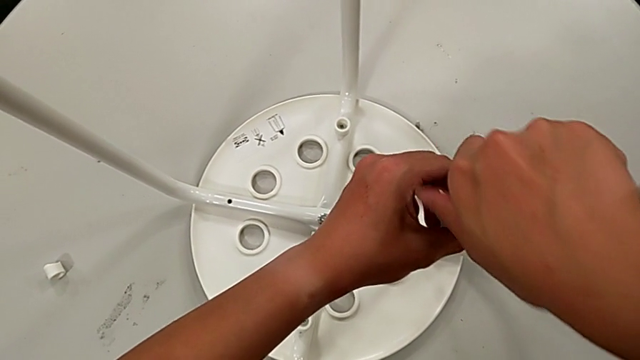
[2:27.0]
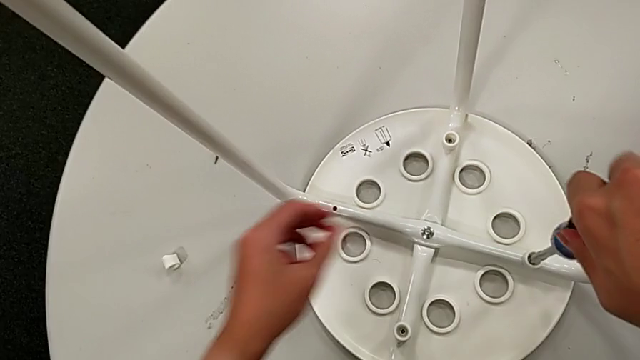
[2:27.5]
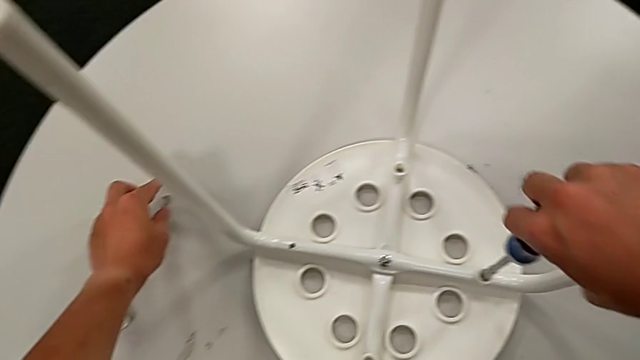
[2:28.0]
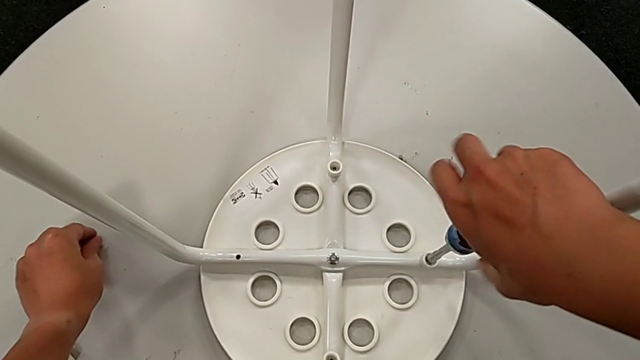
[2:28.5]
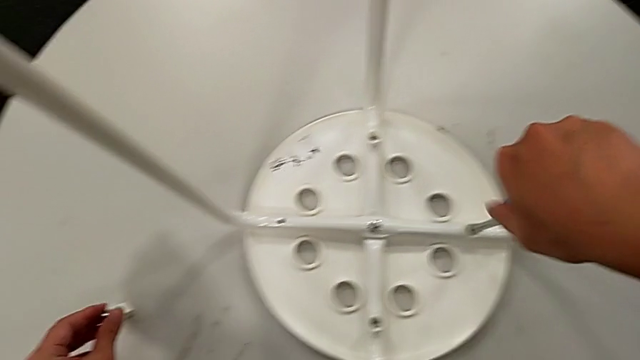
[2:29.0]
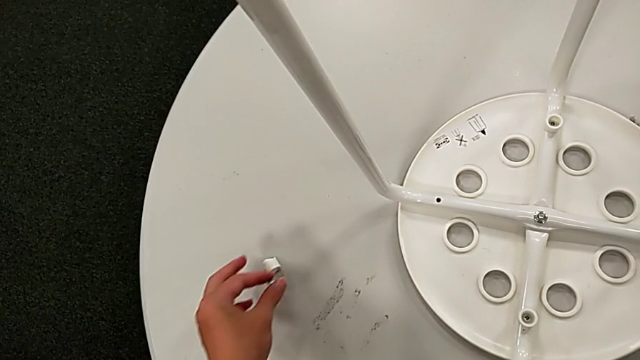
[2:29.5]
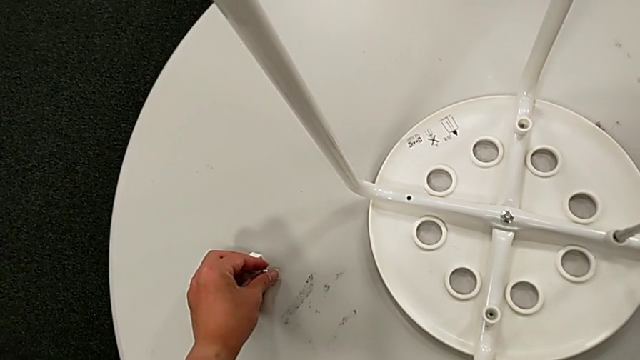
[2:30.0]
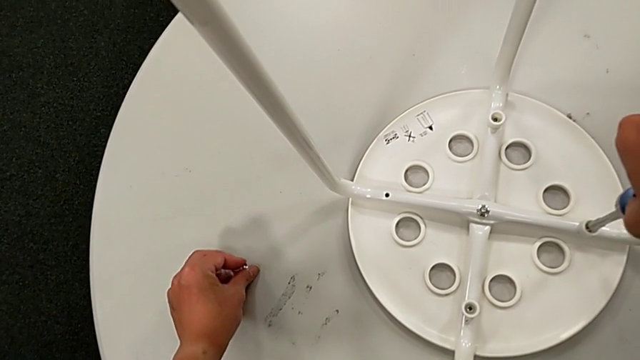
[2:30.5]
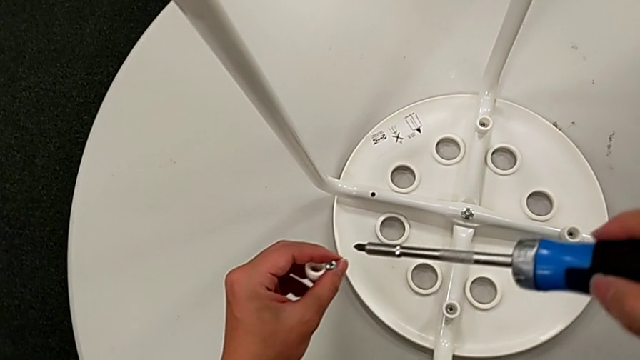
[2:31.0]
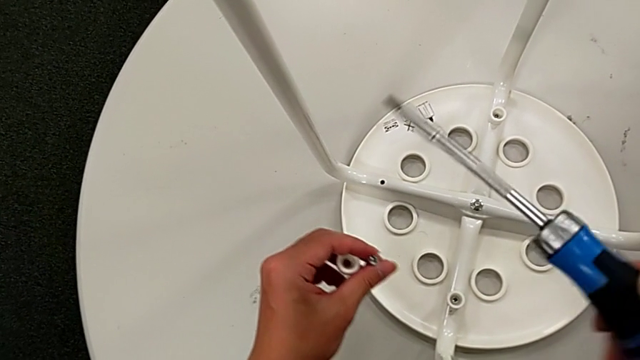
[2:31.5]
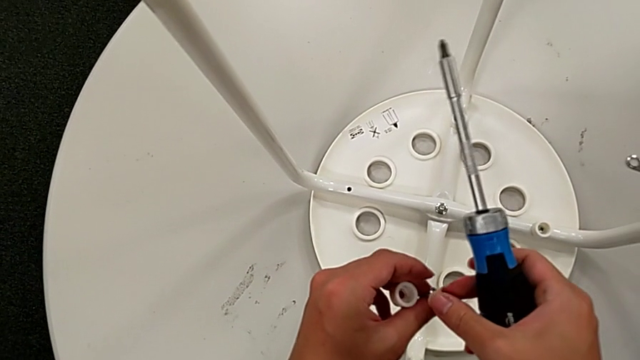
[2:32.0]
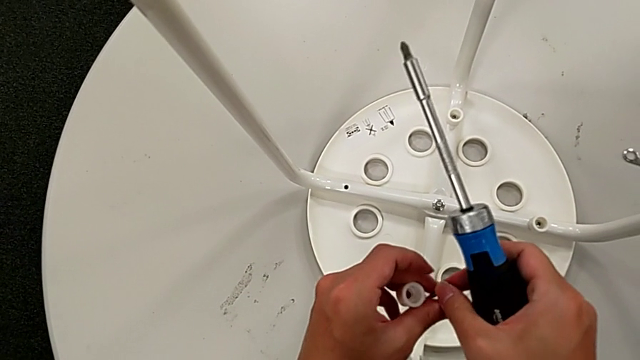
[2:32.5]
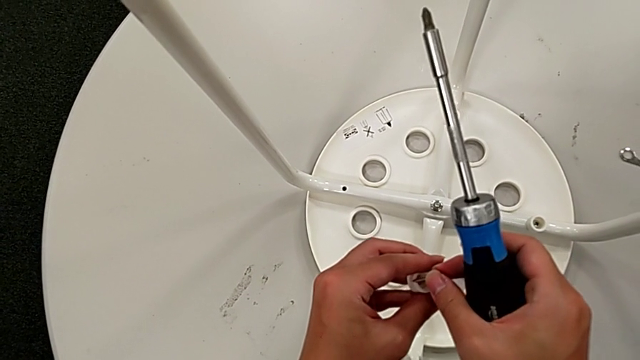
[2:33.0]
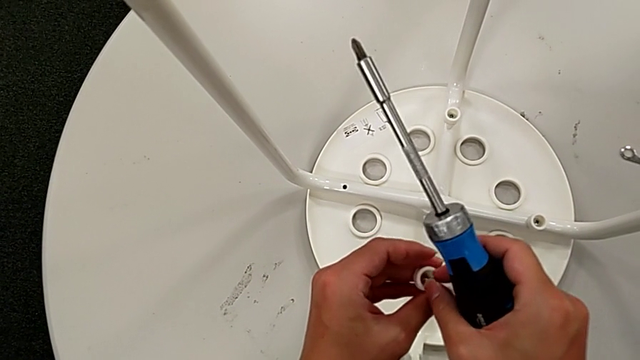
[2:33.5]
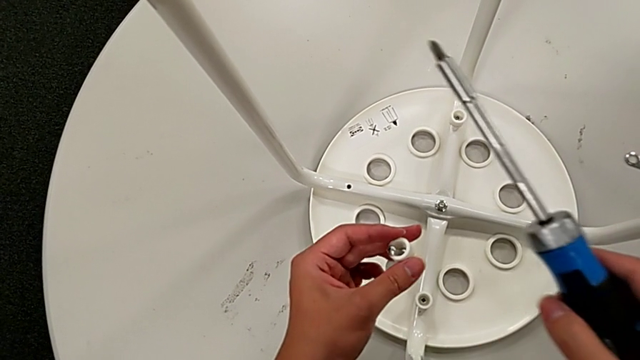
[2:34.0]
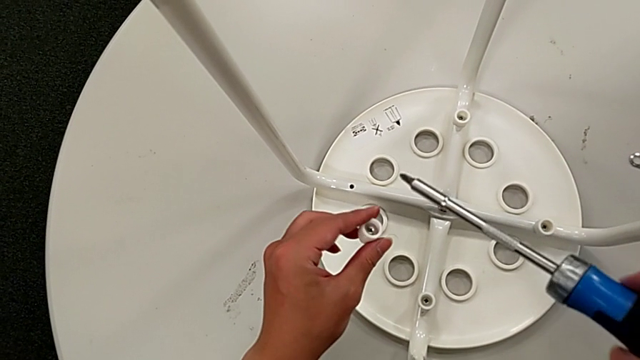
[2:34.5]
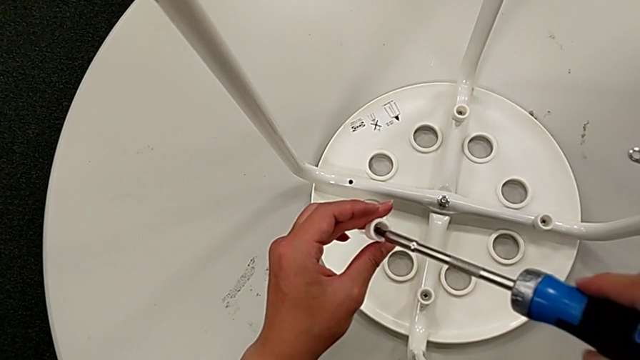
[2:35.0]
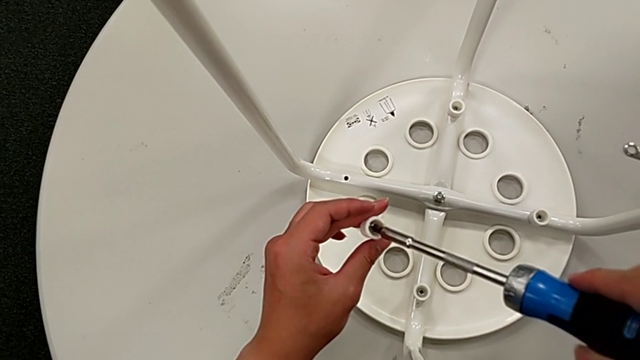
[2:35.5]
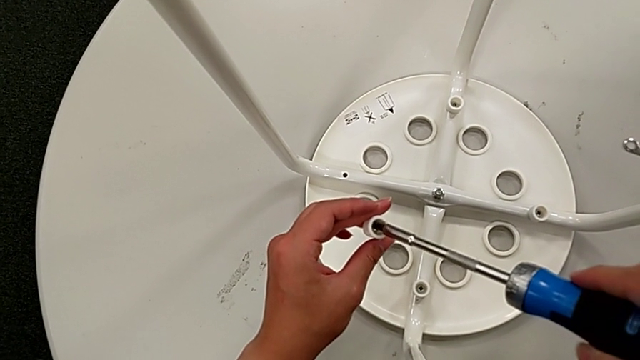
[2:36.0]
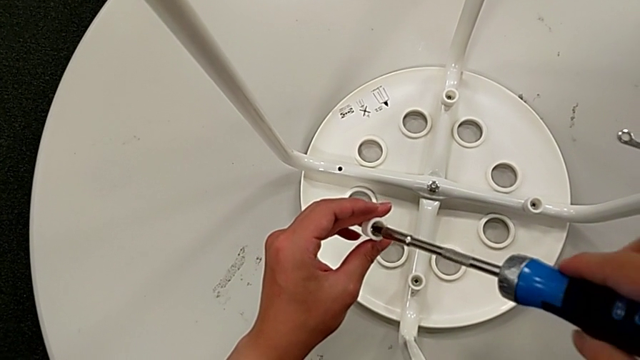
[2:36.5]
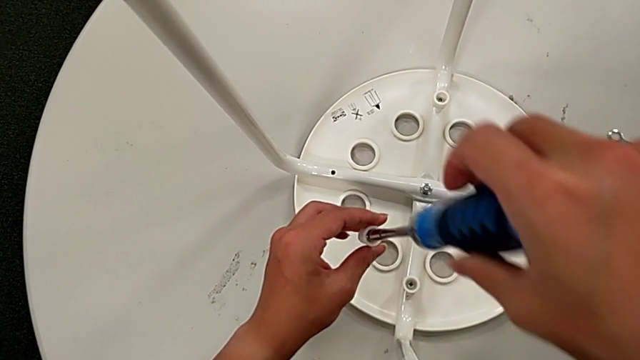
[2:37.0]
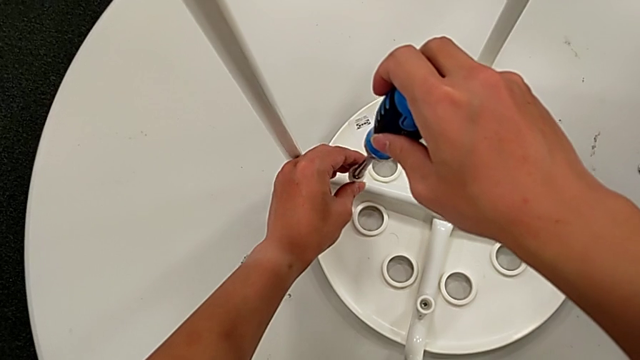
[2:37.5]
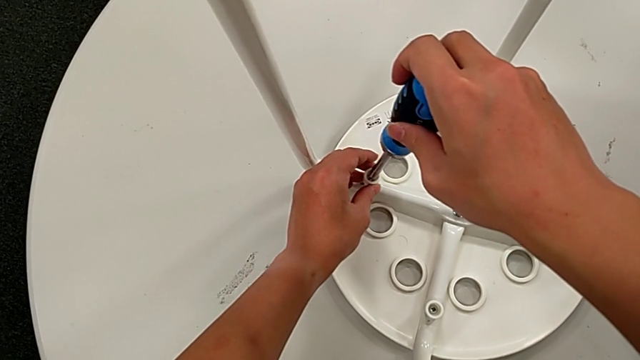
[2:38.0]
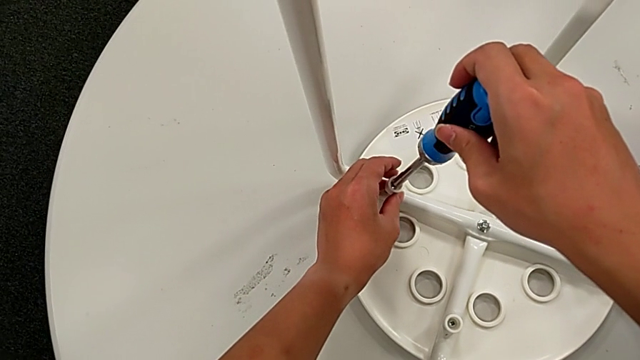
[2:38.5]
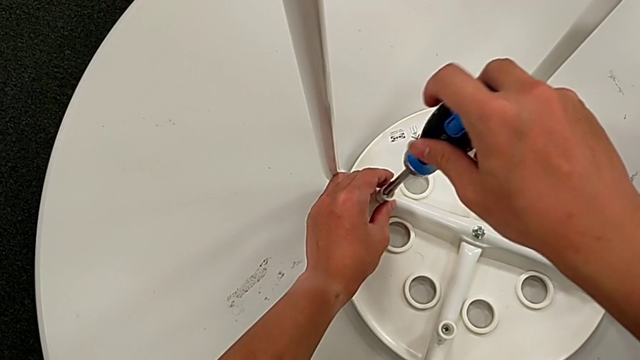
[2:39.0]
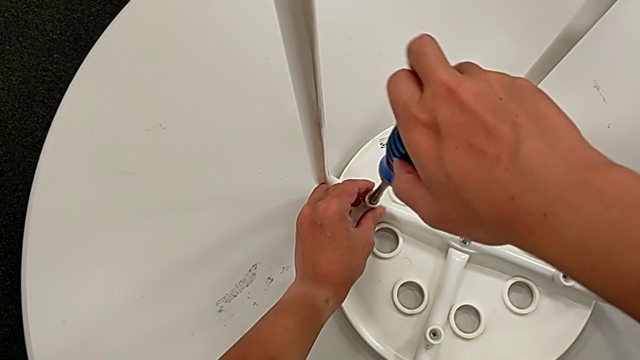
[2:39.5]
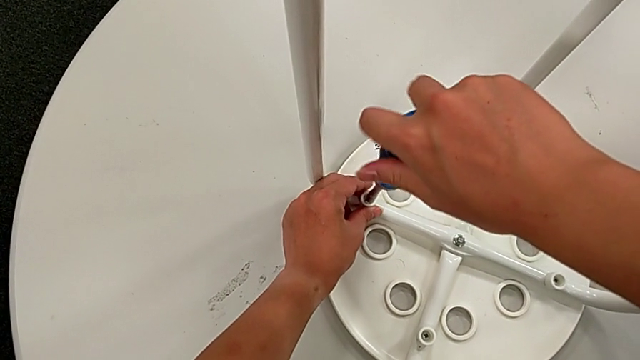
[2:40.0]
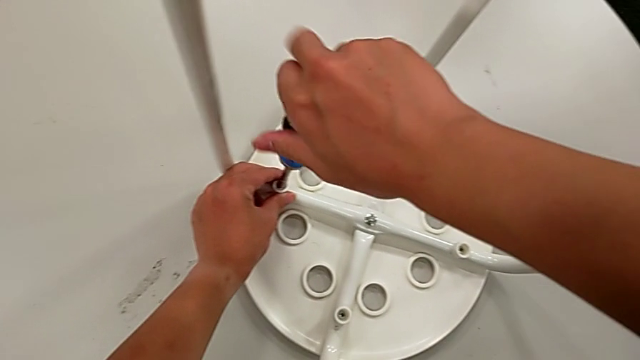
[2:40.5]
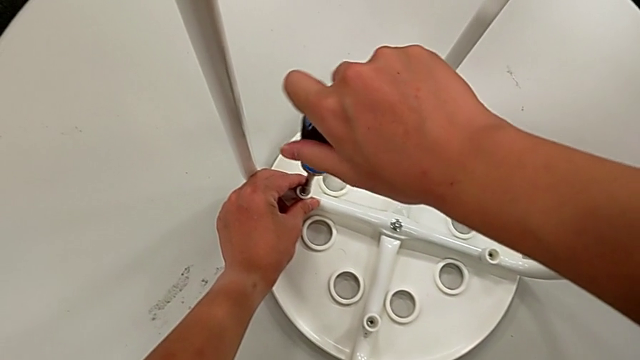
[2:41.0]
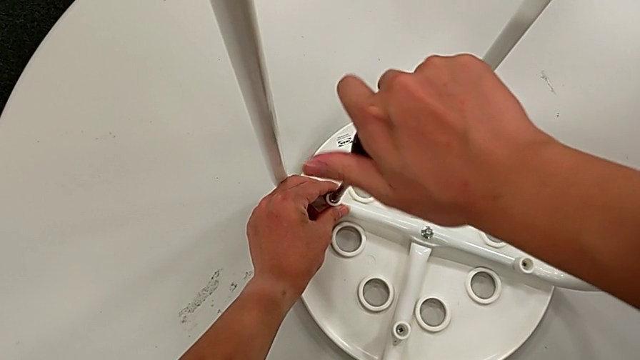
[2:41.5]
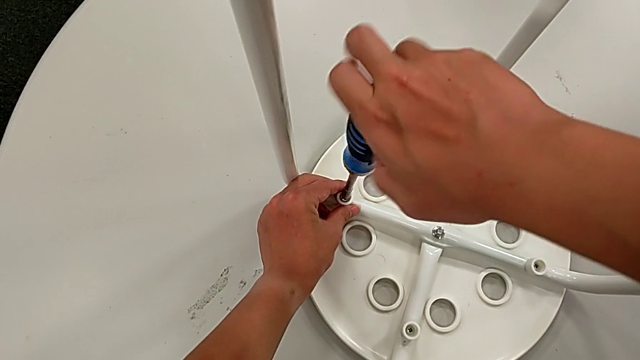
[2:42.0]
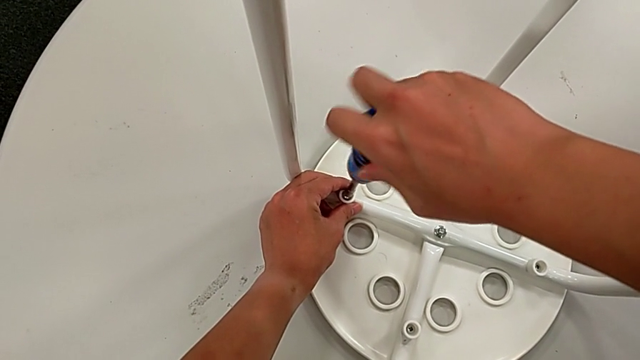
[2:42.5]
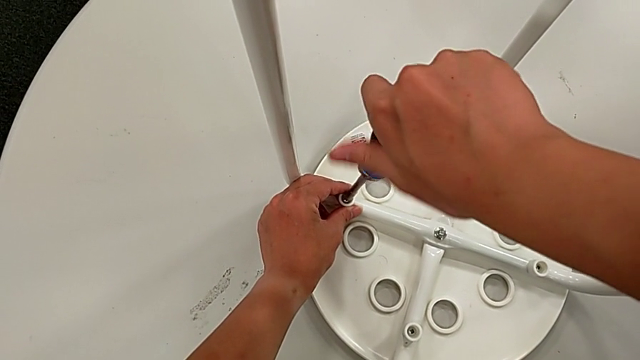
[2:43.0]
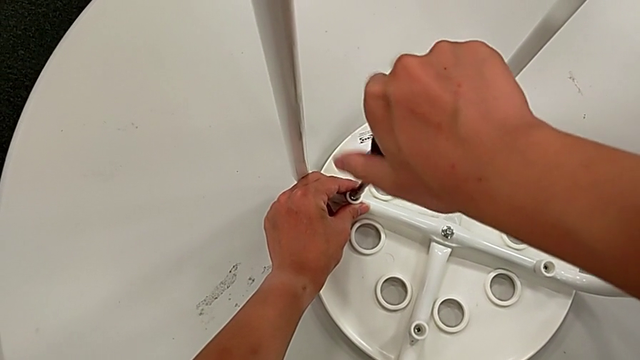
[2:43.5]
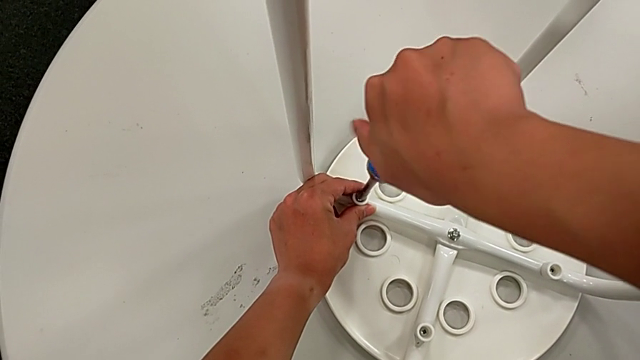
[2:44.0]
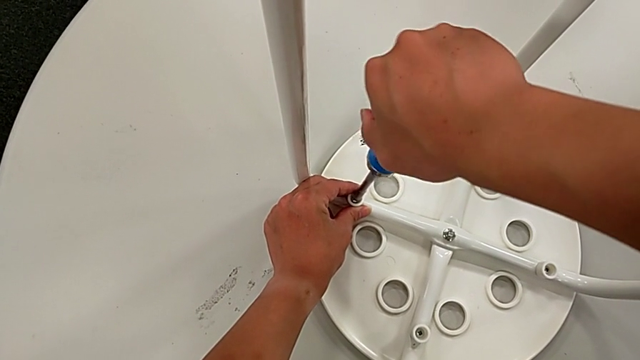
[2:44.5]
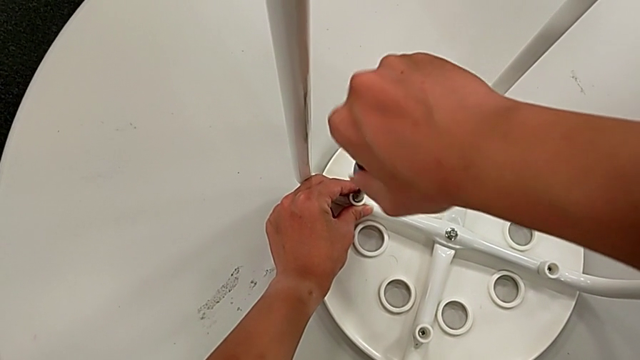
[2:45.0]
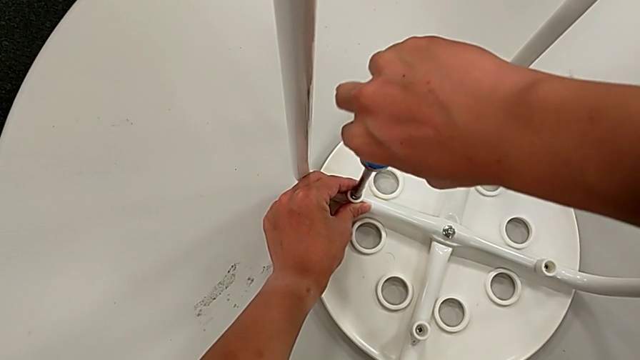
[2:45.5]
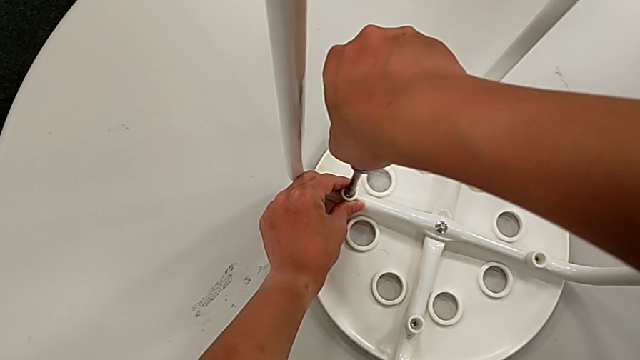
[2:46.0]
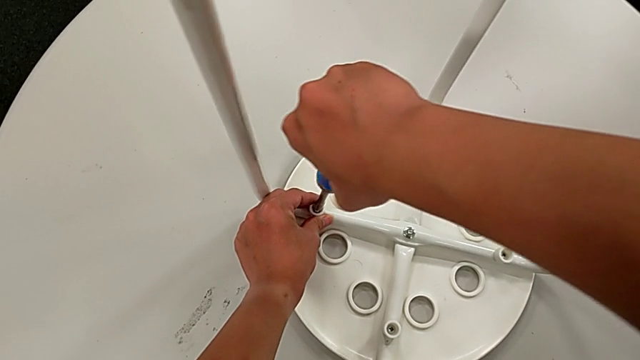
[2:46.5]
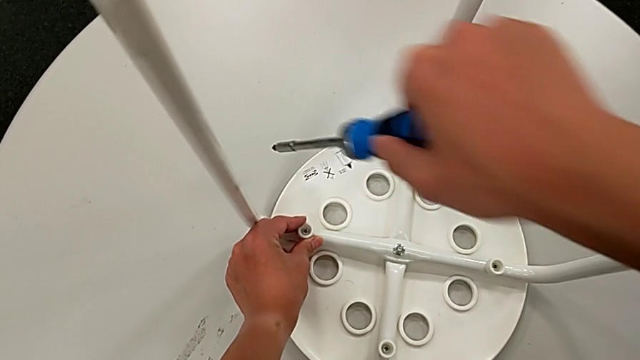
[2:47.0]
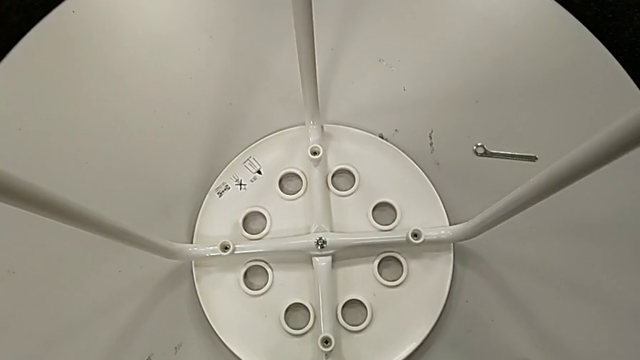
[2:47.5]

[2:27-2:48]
The camera wearer is screwing all screws and turning the stool. They keep screwing the third screw with the right hand, grab the fourth screw, grab the fourth washer, withdraw the screwdriver, grab the screw, insert the fourth screw, insert the screwdriver, approach the stool, insert the fourth screw, screw it and withdraw the screwdriver.
